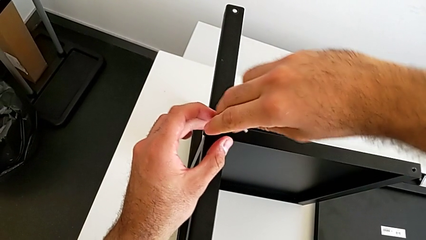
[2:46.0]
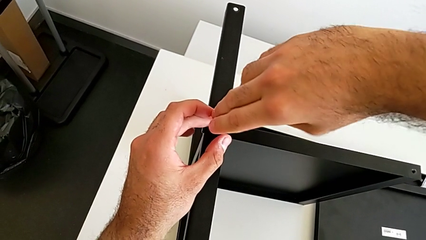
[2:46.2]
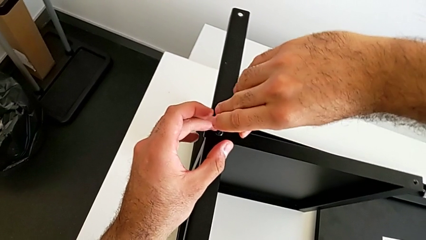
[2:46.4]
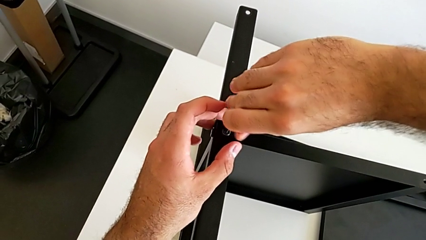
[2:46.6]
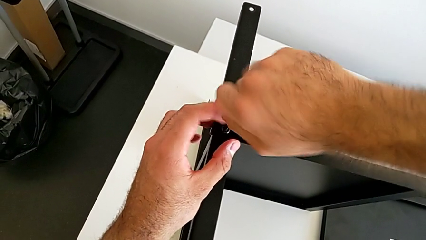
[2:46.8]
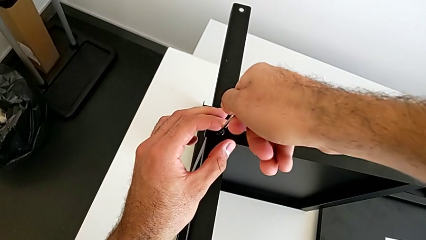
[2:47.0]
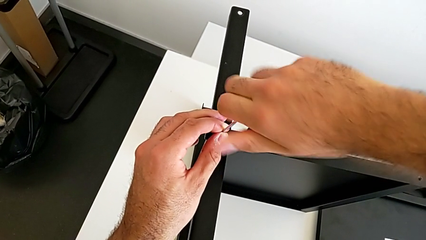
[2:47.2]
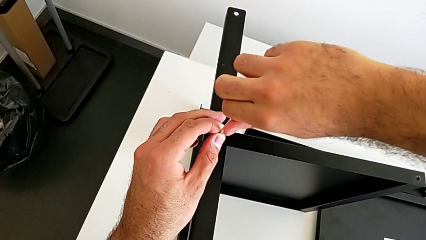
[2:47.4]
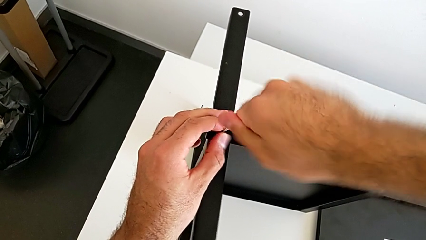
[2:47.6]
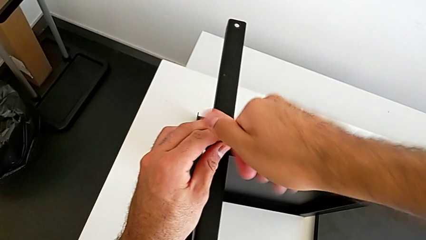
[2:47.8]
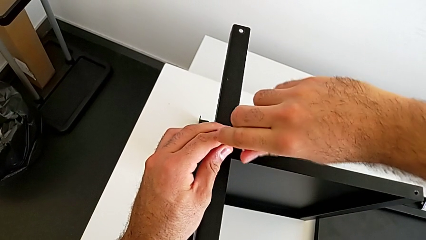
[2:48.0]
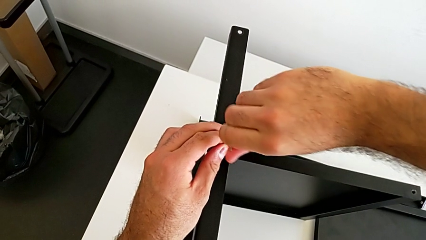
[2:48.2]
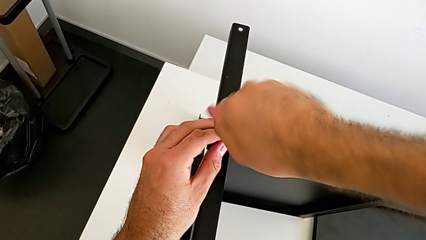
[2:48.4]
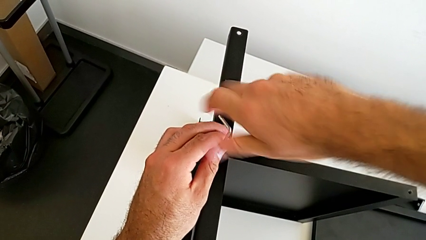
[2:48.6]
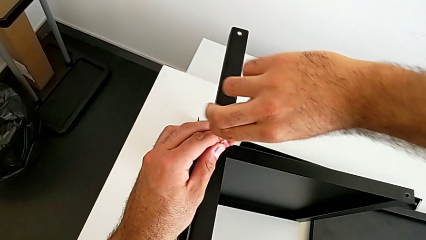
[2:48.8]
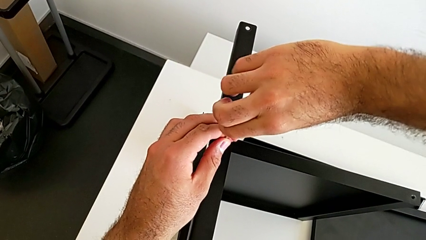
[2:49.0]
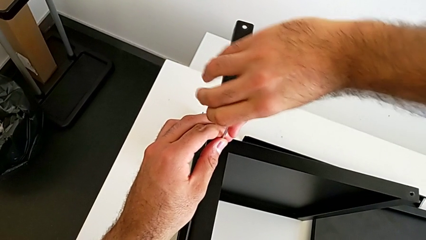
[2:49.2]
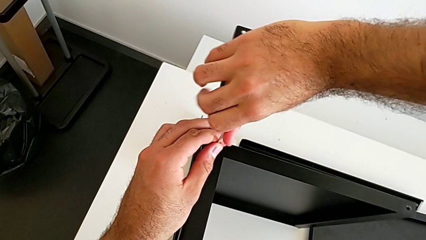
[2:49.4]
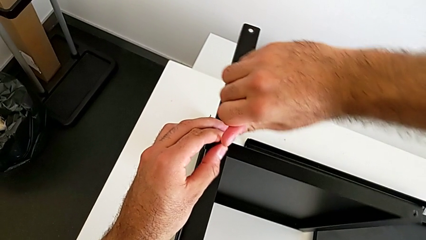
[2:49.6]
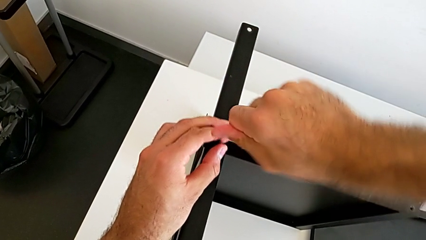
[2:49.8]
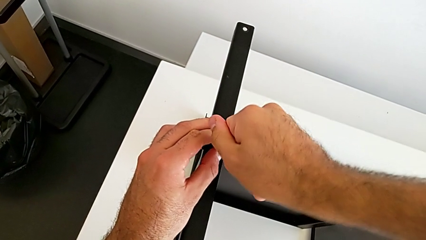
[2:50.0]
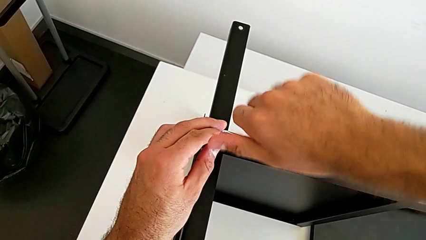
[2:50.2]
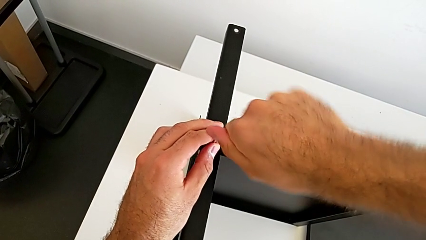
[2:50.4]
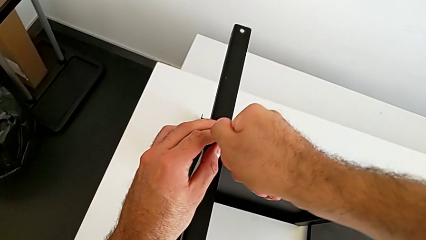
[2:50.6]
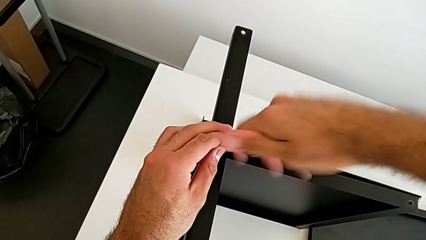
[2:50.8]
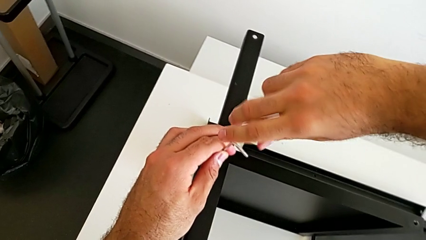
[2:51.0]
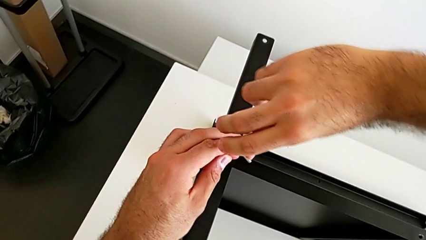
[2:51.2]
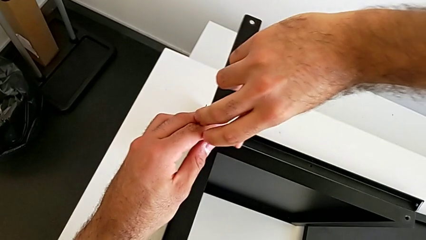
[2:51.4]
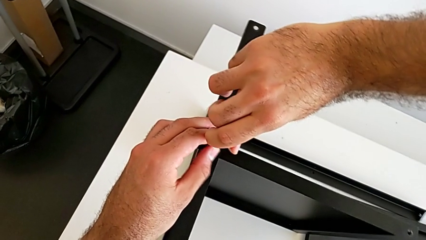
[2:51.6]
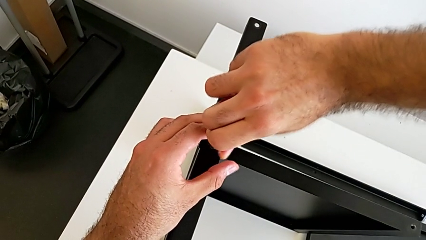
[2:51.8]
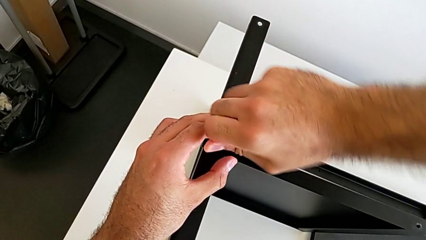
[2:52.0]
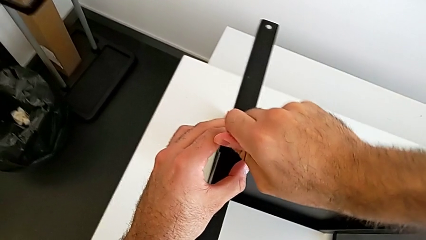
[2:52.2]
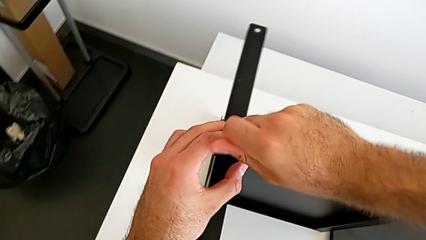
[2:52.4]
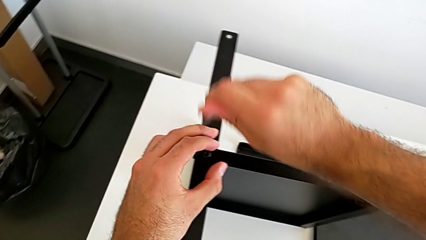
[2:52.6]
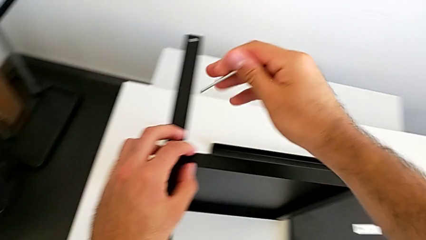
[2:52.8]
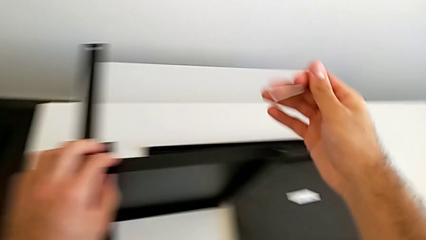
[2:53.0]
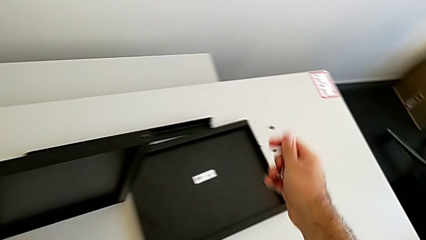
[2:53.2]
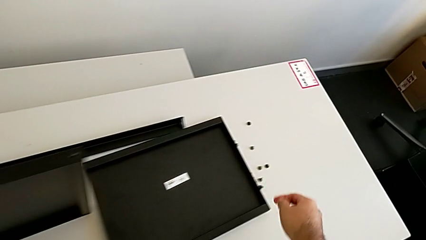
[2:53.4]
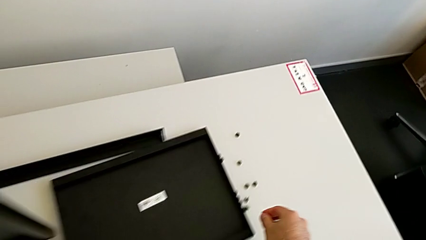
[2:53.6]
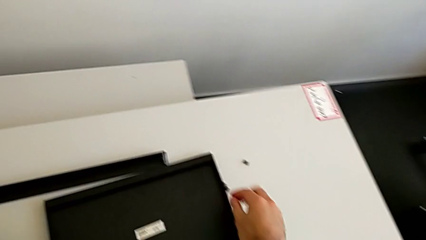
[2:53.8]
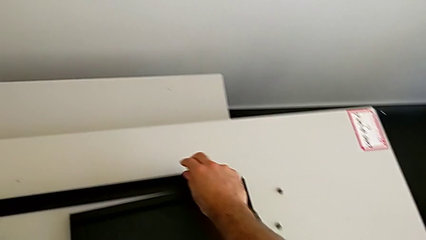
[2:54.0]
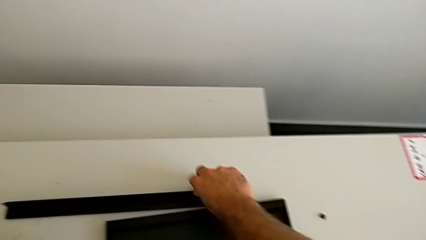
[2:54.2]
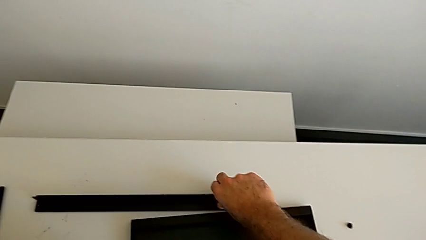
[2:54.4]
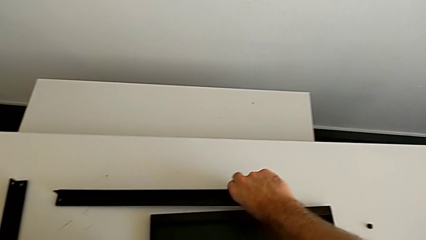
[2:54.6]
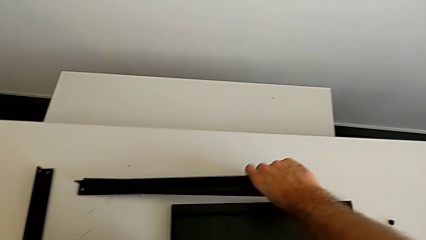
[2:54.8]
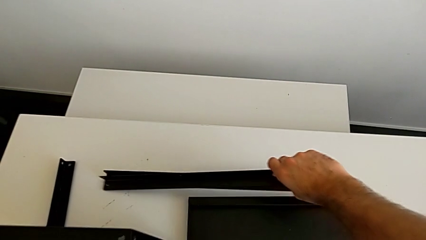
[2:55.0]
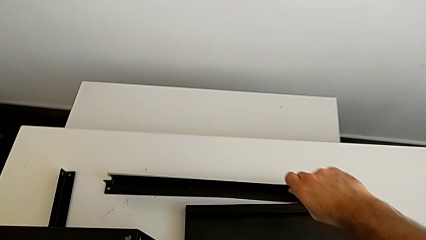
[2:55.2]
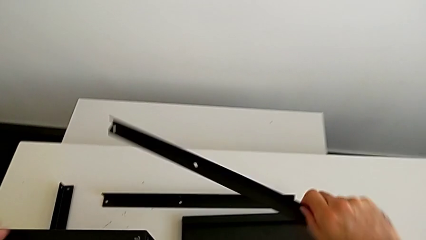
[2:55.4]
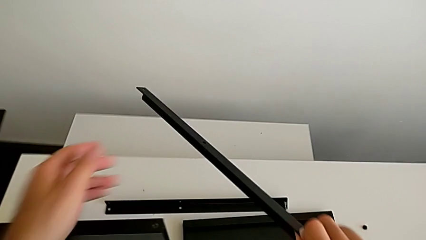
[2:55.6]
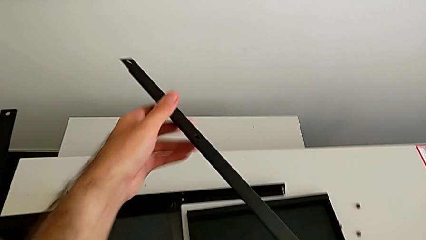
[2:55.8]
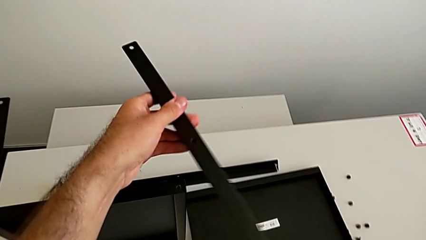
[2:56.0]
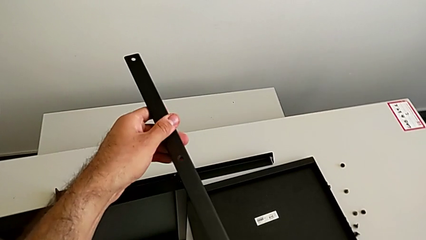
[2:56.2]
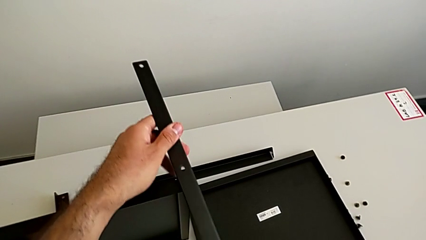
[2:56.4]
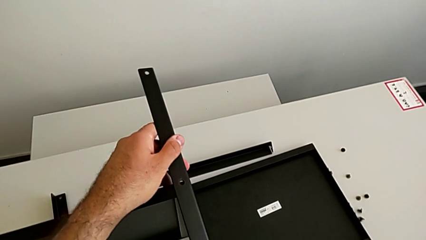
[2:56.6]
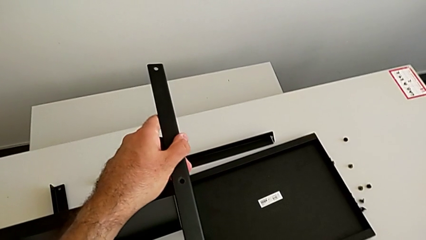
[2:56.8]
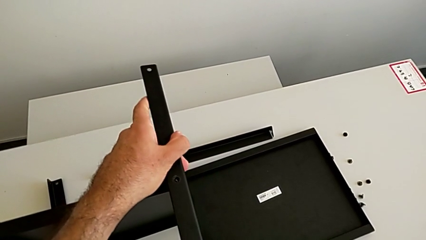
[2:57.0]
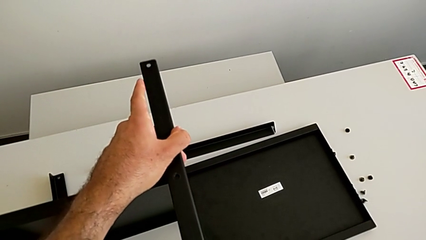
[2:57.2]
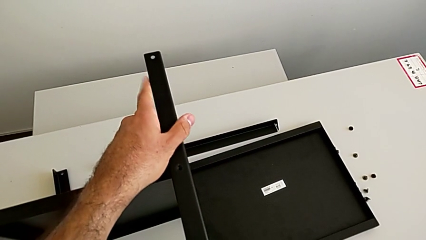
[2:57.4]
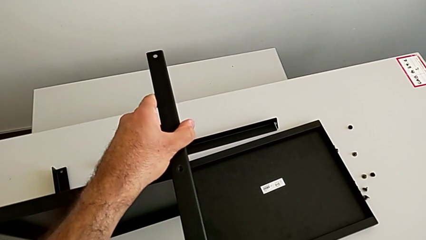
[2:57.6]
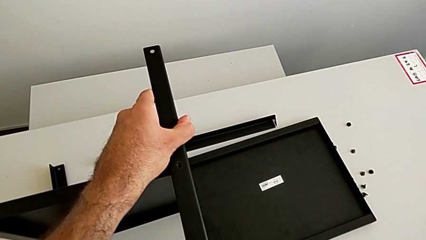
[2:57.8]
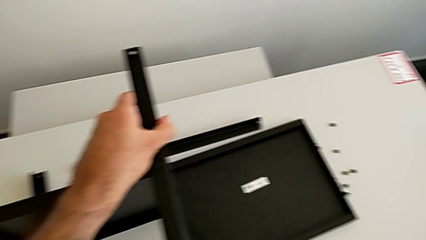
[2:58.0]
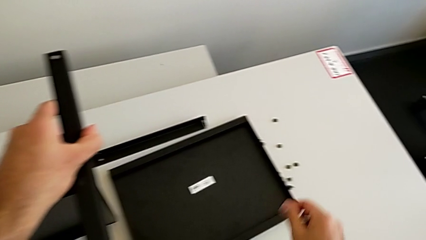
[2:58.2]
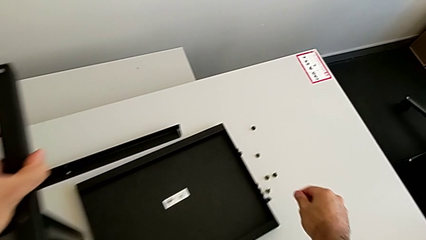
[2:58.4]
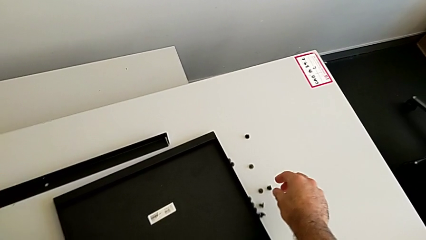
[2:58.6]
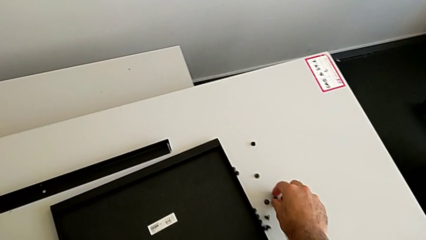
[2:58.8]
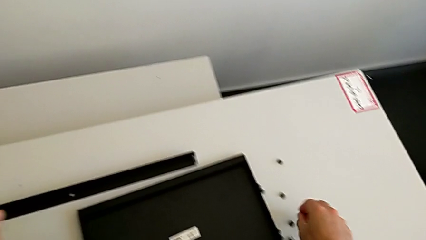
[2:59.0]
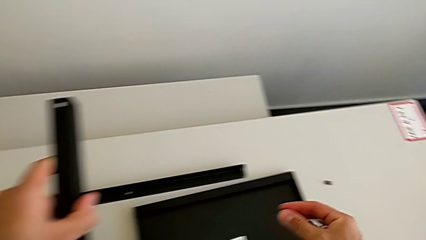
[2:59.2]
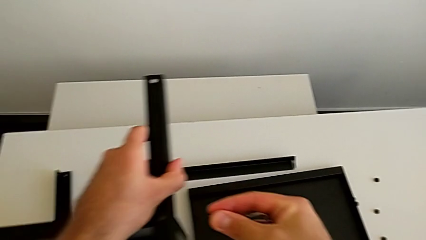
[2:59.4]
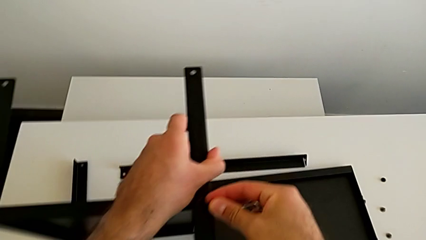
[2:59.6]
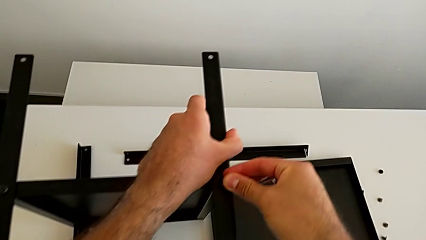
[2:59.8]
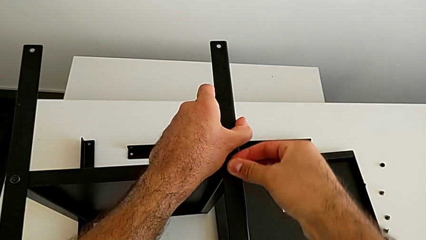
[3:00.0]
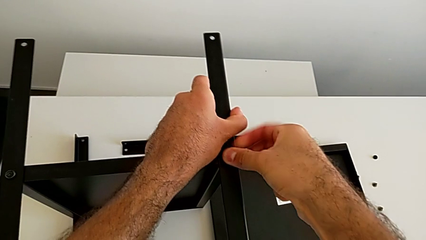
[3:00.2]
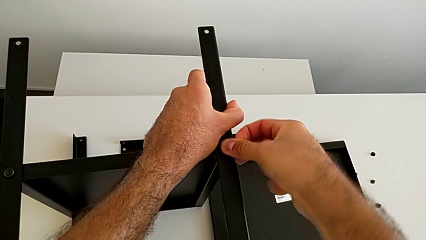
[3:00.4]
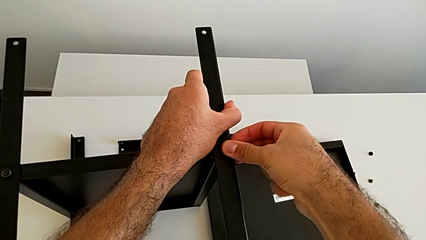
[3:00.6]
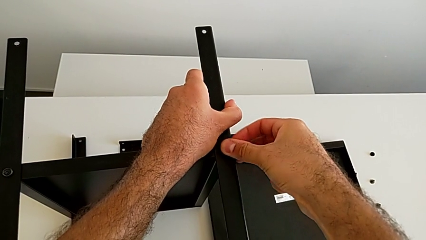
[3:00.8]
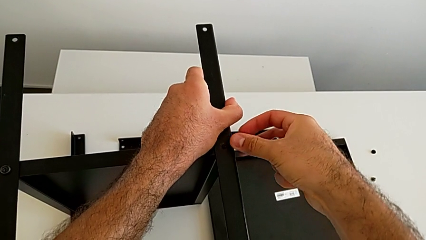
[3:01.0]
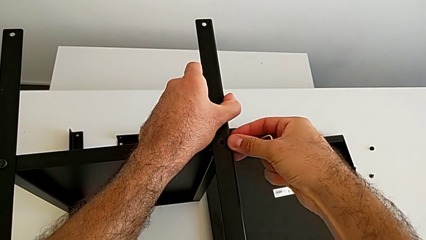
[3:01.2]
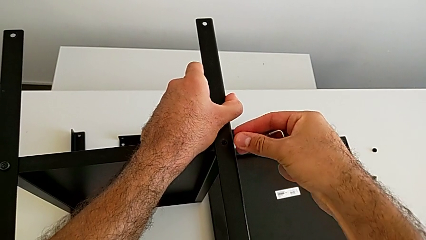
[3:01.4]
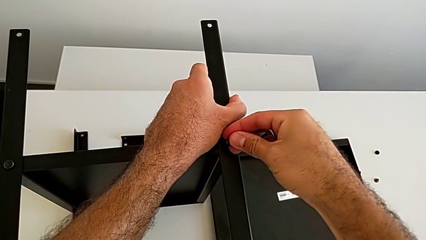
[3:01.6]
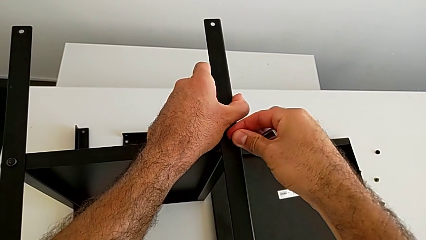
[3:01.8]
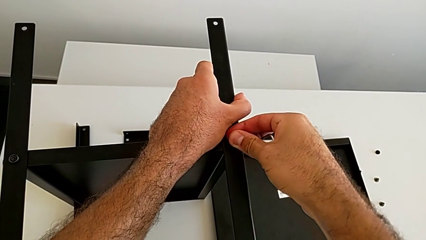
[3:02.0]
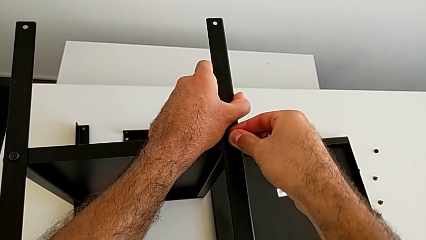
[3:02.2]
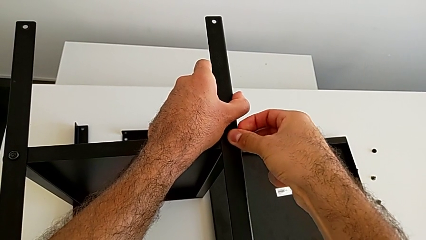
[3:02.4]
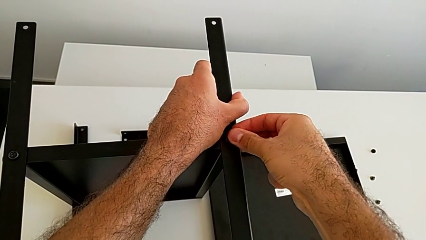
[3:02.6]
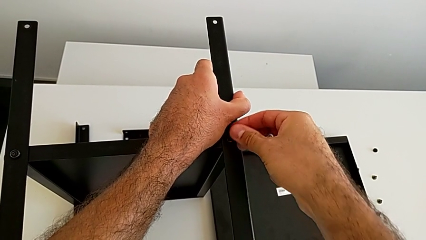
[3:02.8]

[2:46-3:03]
The camera wearer is screwing the first leg onto the tray. They keep screwing the second hex socket head, withdraw the Allen wrench, grab the third leg, align it, grab the hex socket head and insert it.
